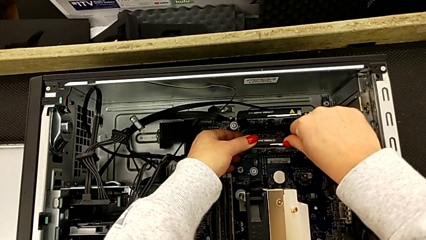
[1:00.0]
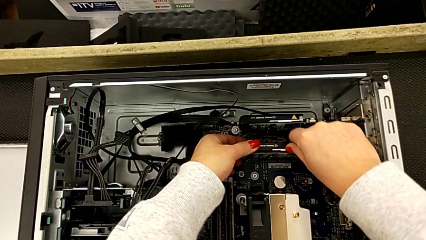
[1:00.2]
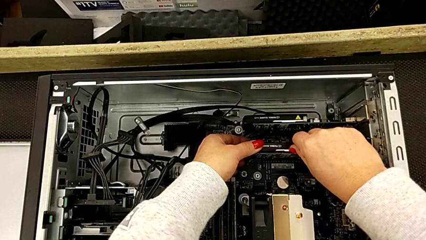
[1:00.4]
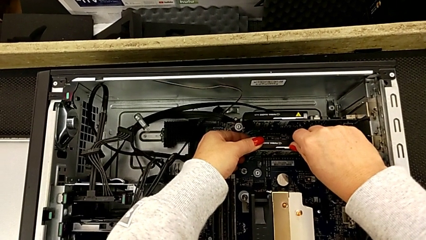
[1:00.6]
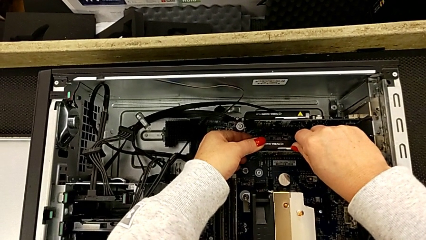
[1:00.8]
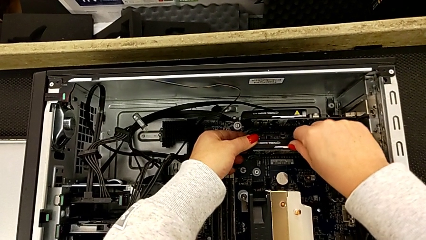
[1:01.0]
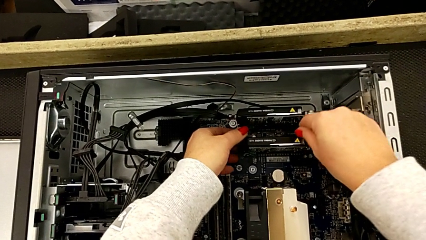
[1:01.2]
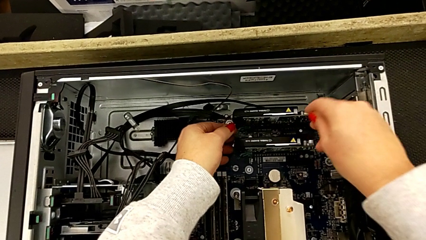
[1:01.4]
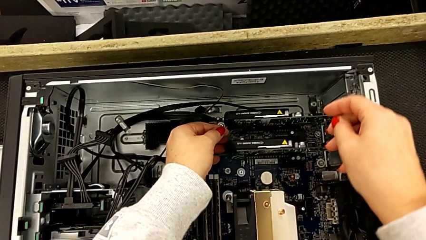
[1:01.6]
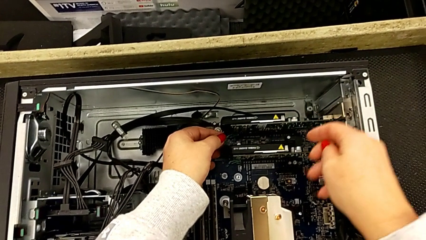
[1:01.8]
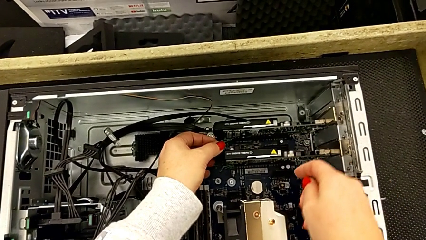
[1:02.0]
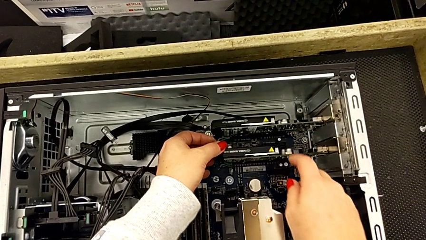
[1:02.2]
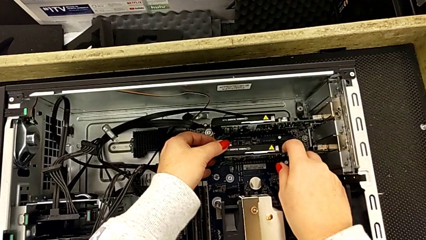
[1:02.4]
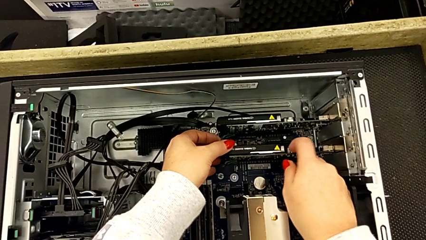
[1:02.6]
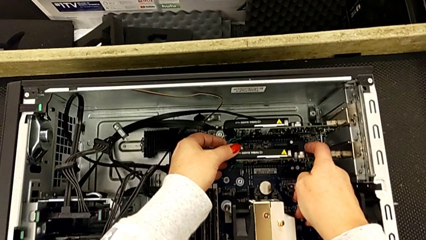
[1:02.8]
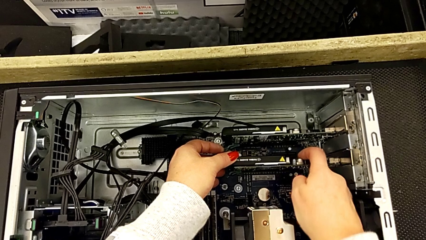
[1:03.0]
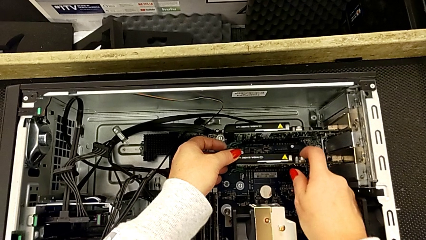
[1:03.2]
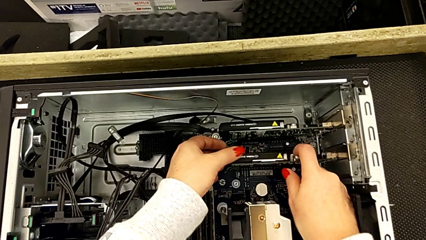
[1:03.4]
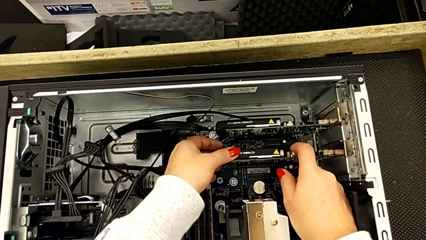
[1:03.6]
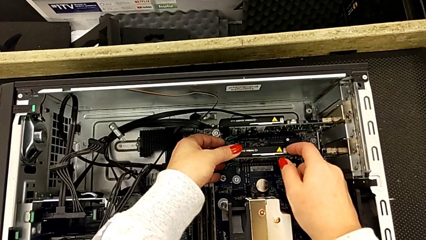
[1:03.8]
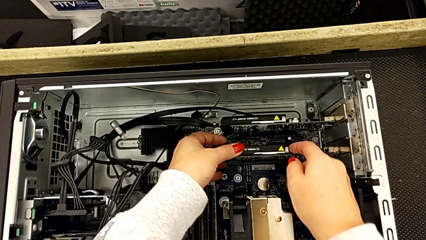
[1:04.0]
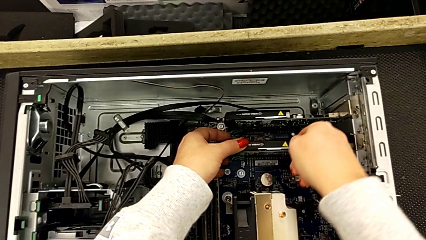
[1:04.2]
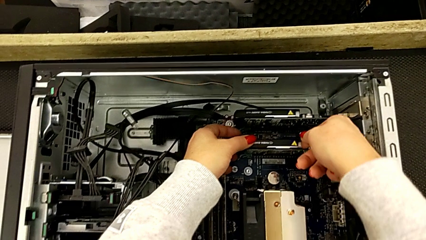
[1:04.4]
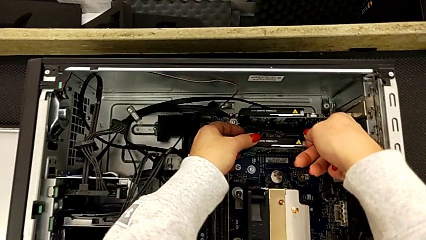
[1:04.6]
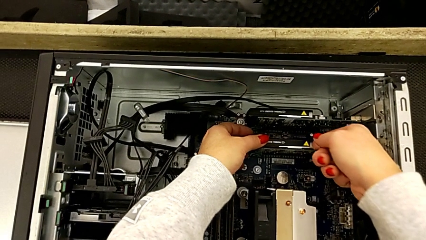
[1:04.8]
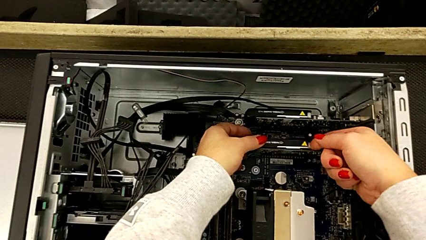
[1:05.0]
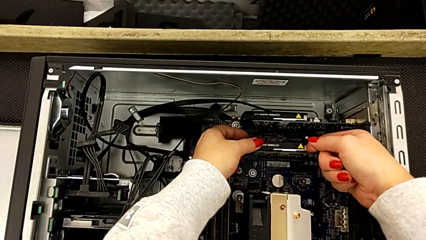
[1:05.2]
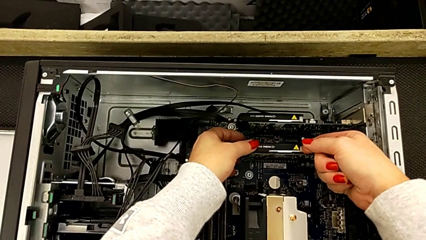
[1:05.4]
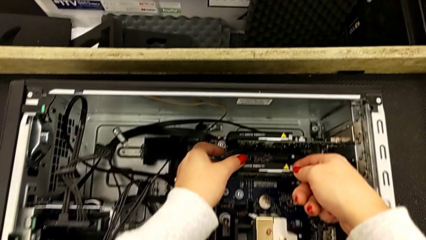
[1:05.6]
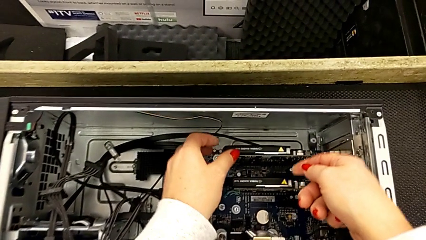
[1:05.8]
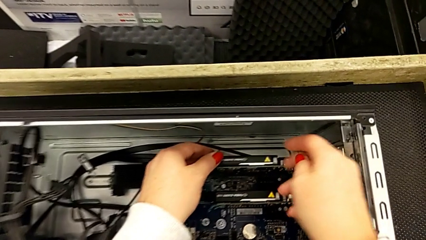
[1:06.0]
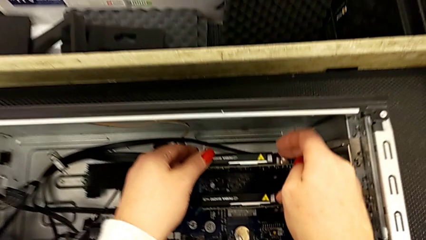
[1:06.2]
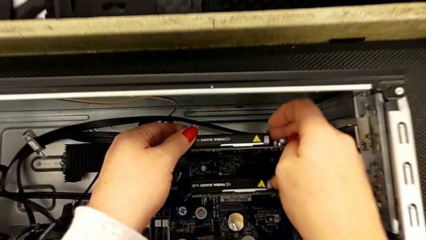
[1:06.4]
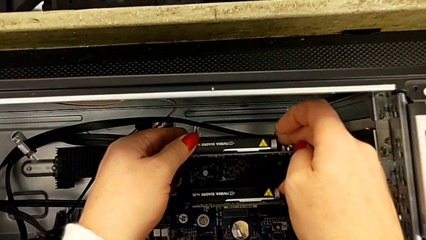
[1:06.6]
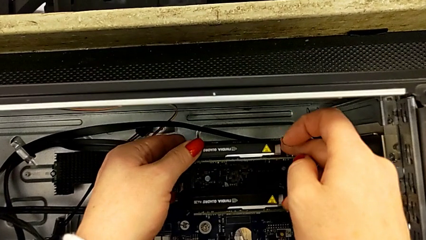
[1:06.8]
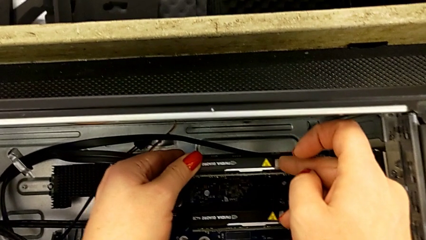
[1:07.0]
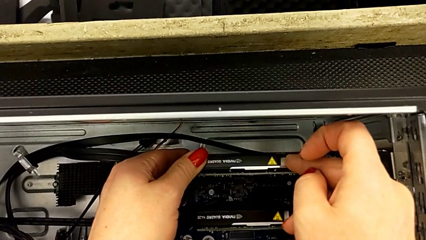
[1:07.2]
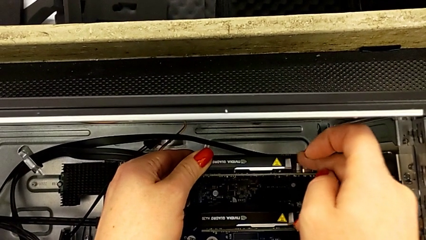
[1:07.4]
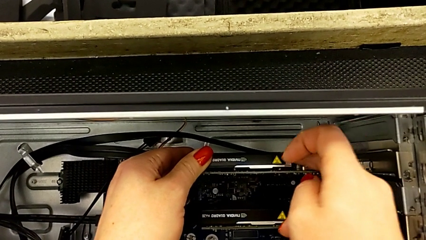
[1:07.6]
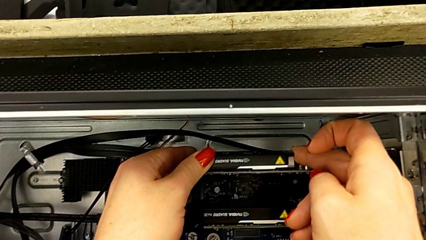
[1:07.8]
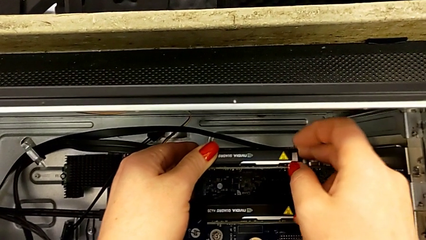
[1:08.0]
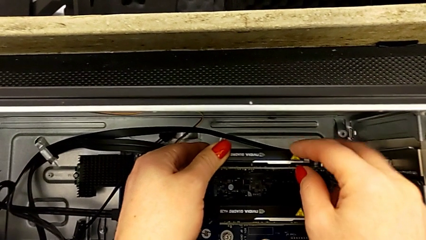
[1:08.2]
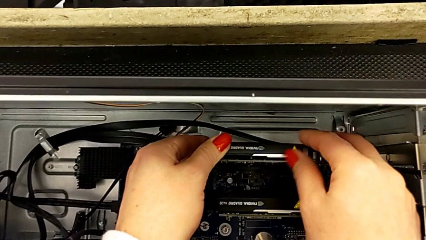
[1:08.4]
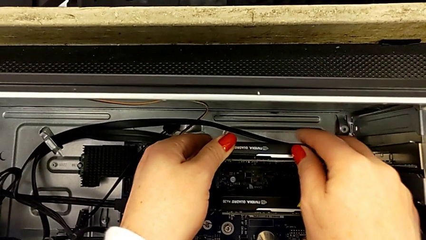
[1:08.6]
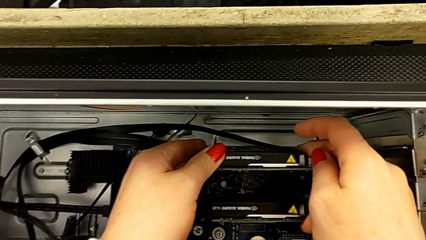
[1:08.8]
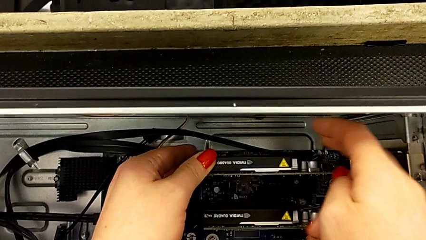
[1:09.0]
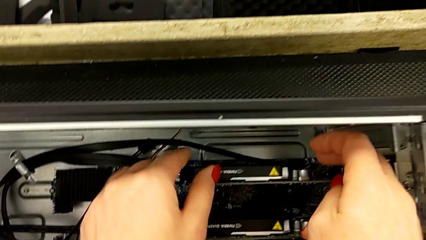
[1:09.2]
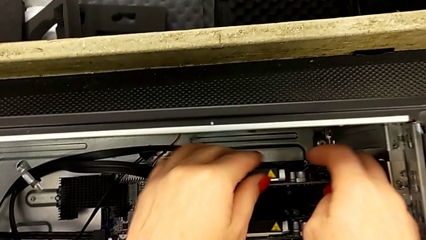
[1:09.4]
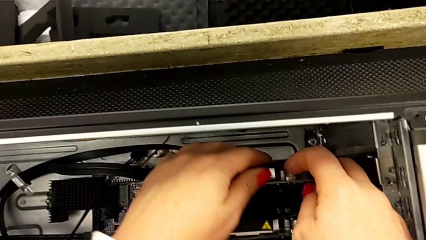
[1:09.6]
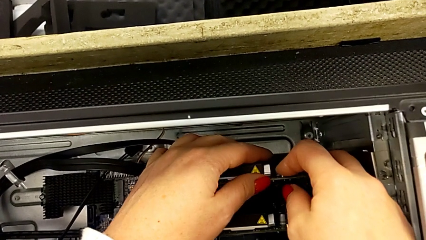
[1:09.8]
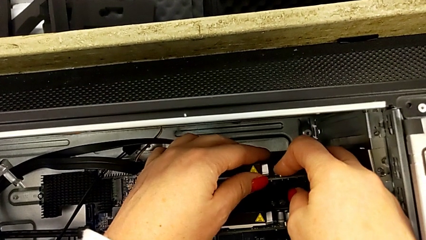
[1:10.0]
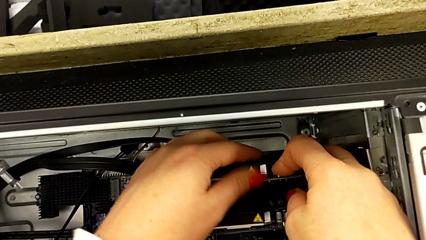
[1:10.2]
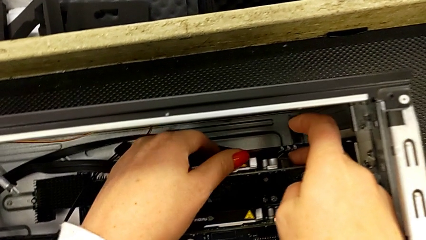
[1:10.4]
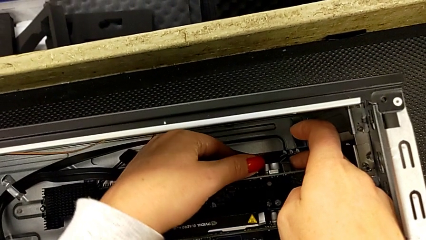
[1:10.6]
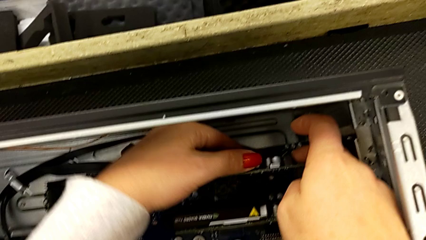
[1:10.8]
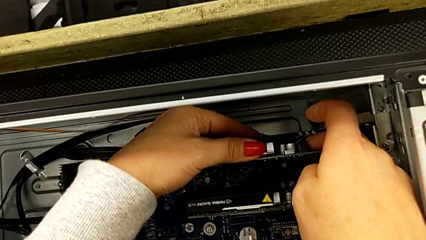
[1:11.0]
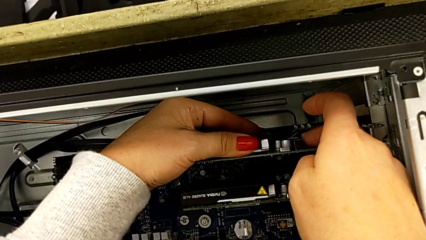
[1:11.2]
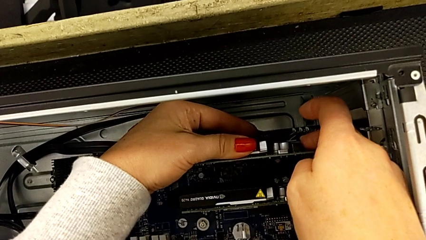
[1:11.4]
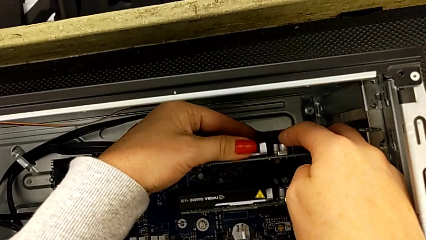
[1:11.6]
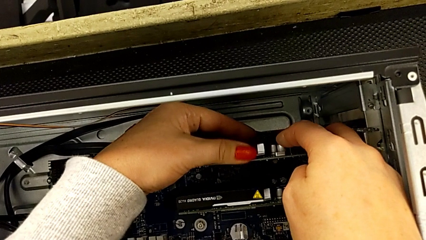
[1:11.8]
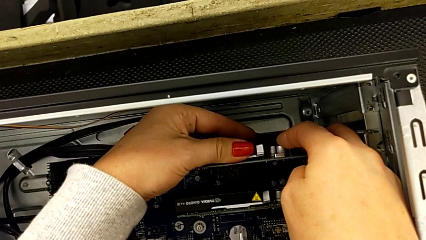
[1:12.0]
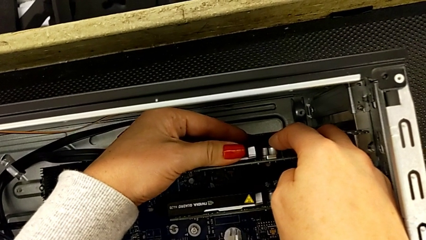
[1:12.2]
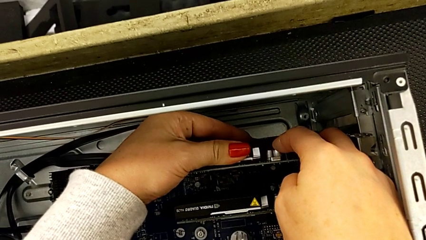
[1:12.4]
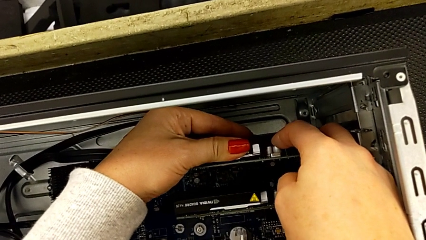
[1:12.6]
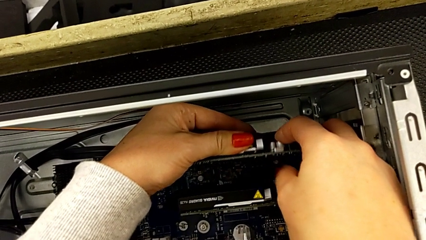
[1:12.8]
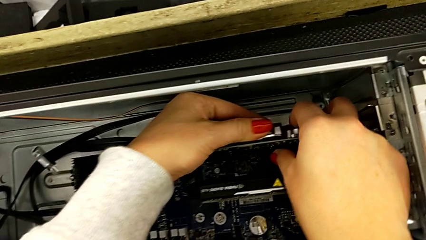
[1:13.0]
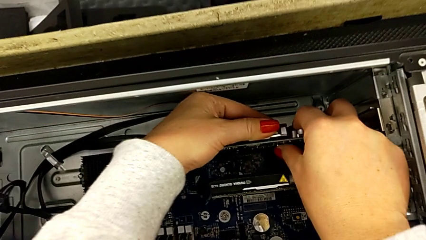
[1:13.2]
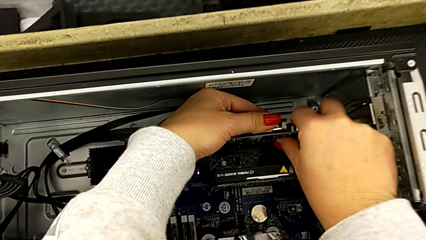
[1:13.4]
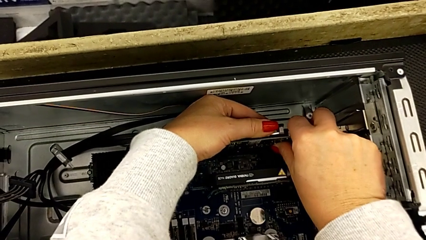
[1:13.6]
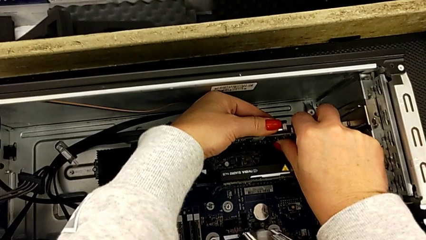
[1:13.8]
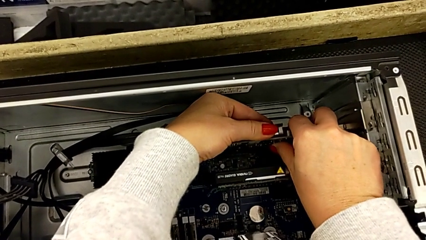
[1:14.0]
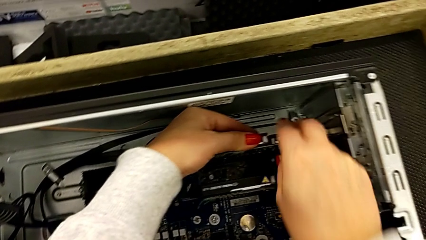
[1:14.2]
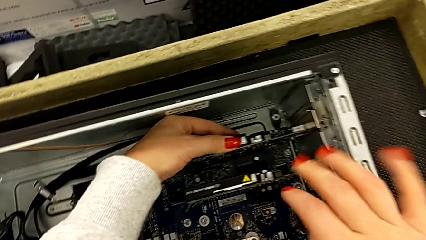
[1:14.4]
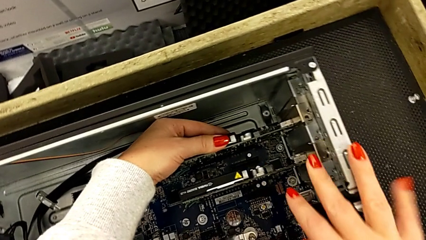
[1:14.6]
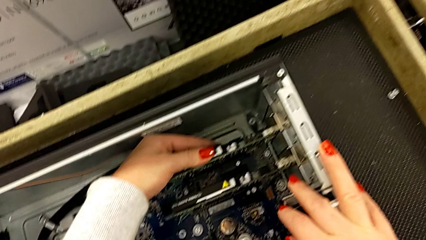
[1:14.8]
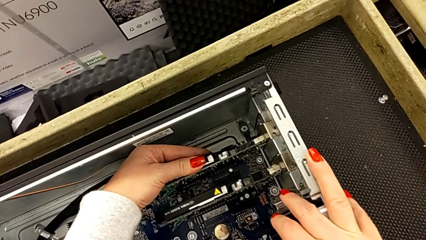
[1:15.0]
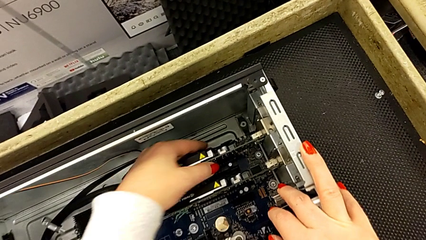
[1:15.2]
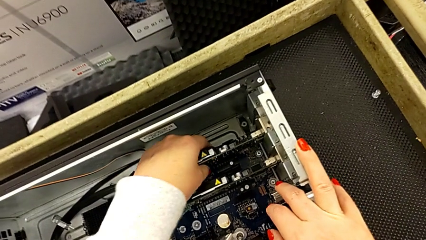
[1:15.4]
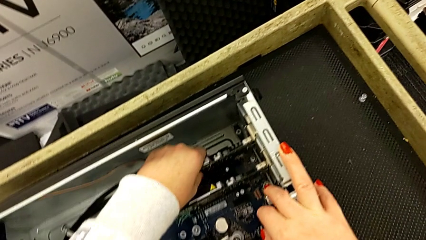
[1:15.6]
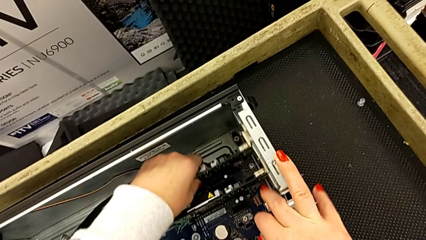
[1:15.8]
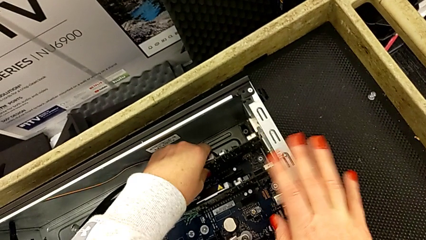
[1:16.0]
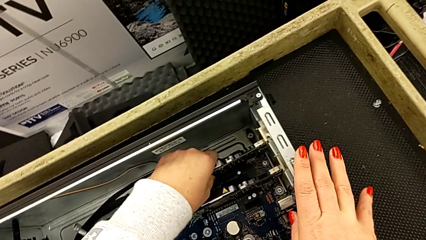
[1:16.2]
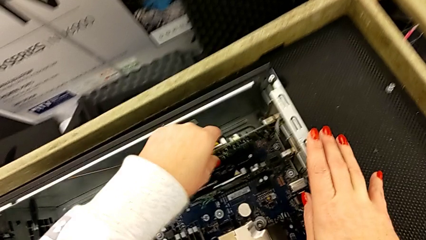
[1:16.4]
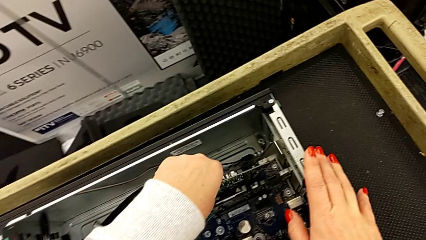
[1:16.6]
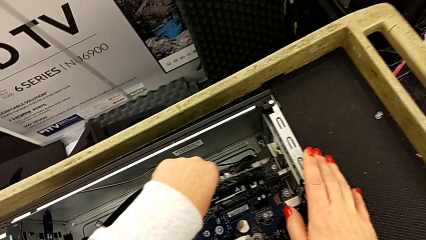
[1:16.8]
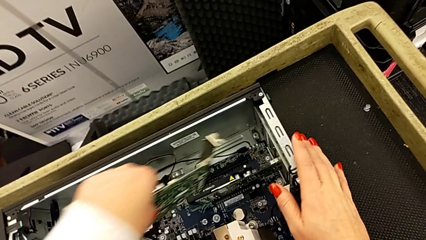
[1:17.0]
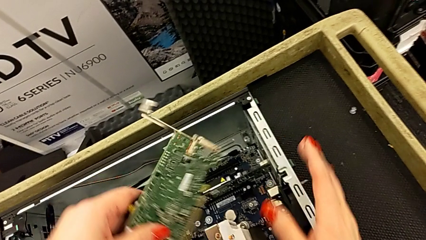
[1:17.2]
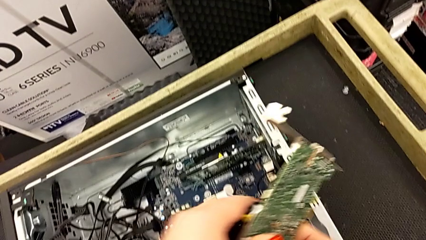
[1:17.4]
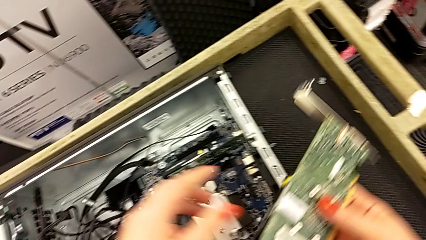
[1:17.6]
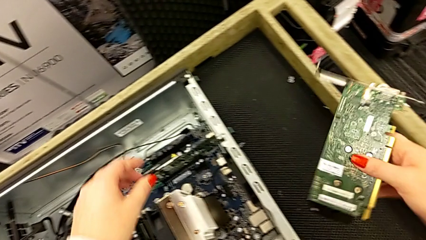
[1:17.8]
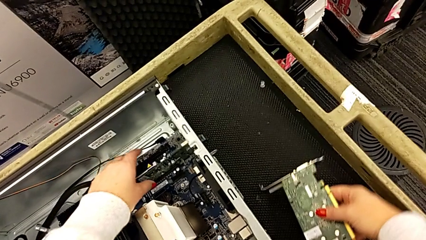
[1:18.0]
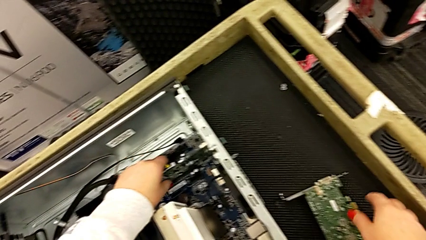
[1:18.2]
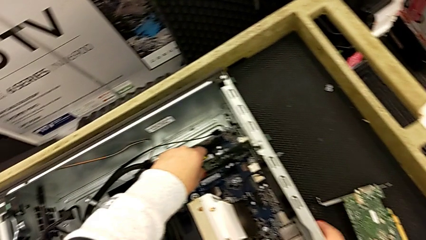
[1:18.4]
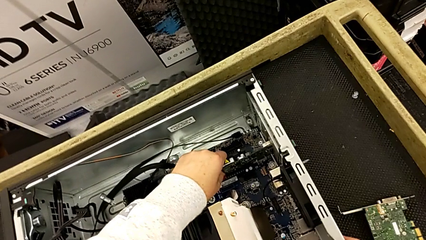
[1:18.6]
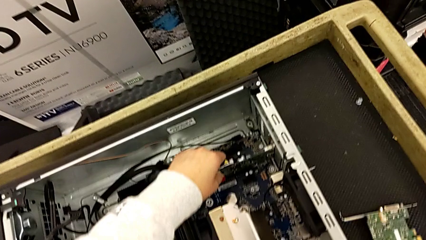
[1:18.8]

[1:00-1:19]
The camera wearer is removing the second graphic card. They pull the first graphic card, touch it and pull it. They grab the second graphic card three times, push it, withdraw it, lift it and place it twice.
